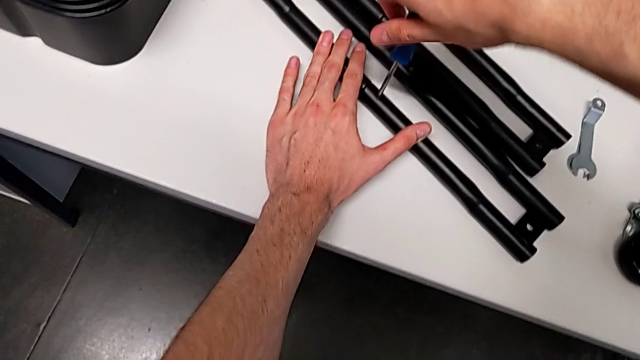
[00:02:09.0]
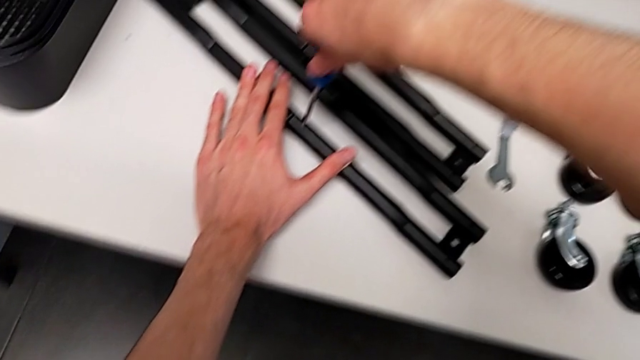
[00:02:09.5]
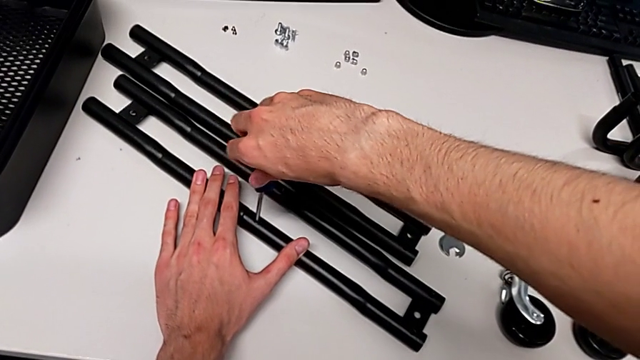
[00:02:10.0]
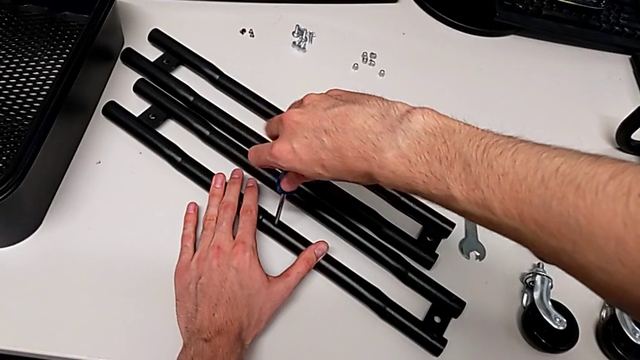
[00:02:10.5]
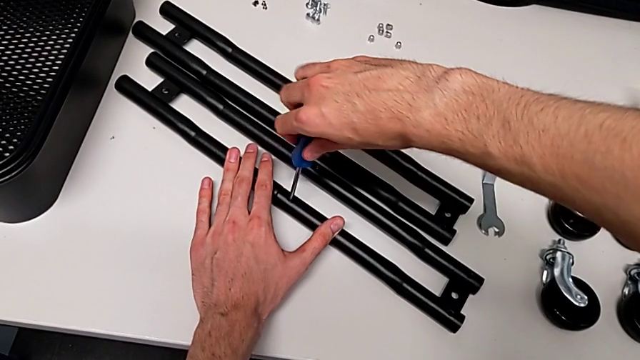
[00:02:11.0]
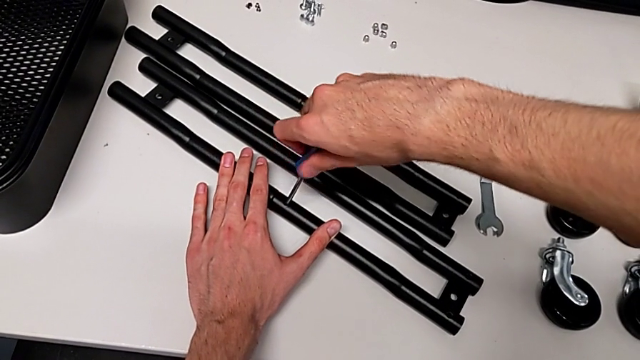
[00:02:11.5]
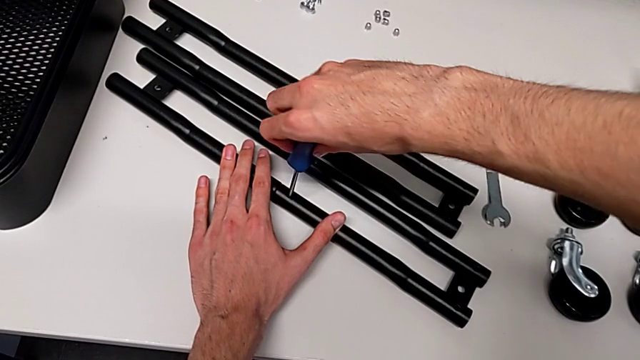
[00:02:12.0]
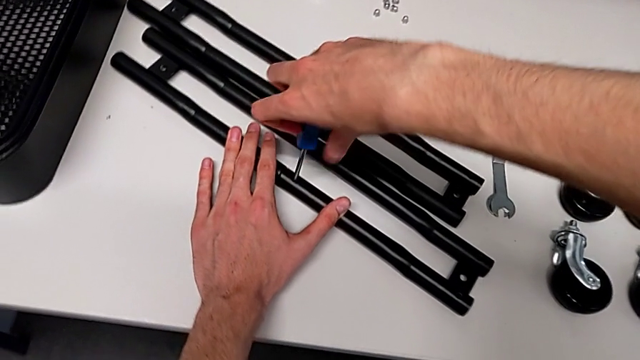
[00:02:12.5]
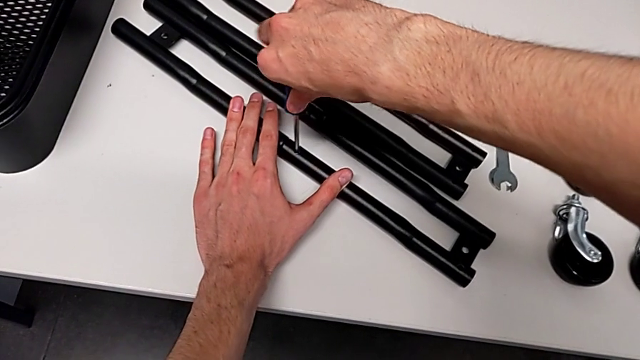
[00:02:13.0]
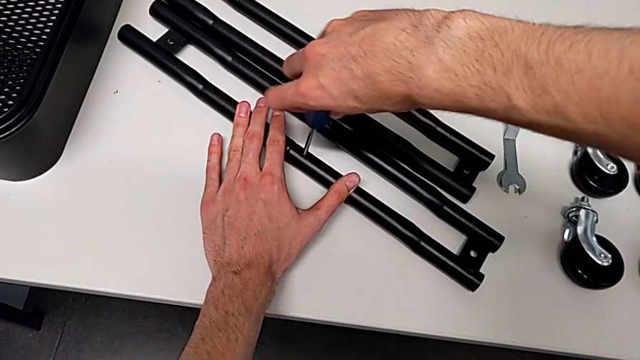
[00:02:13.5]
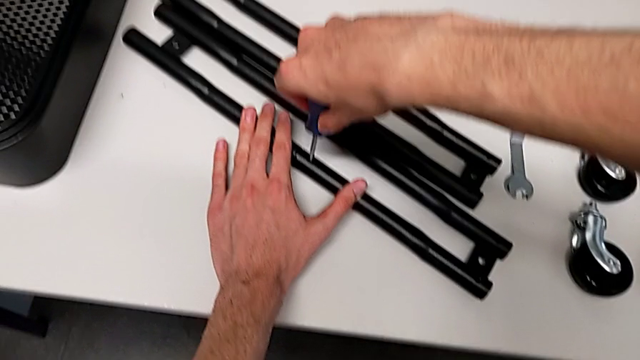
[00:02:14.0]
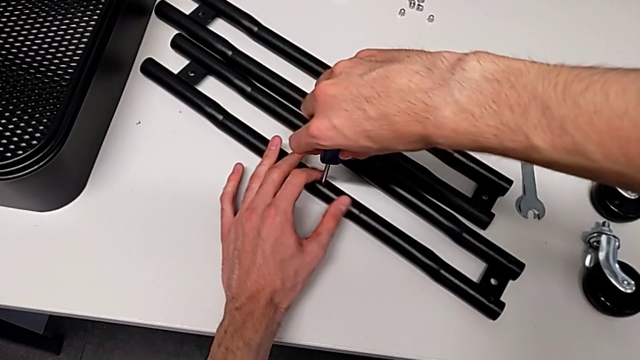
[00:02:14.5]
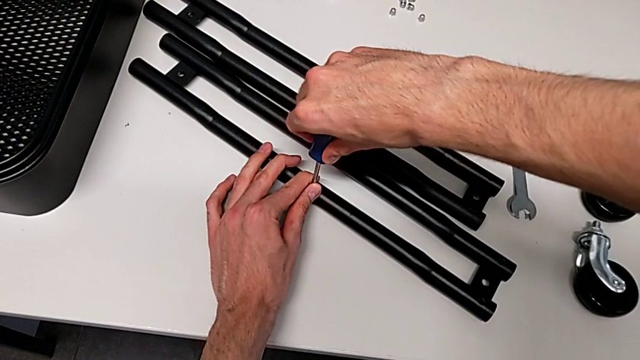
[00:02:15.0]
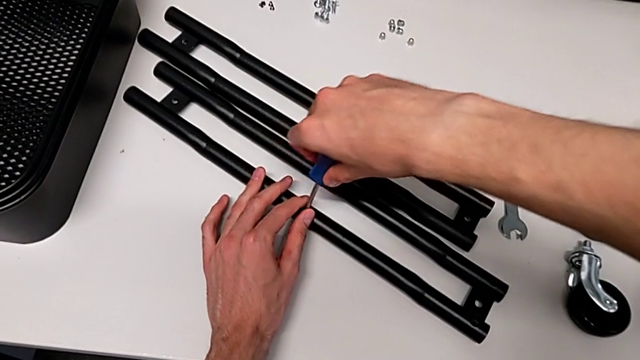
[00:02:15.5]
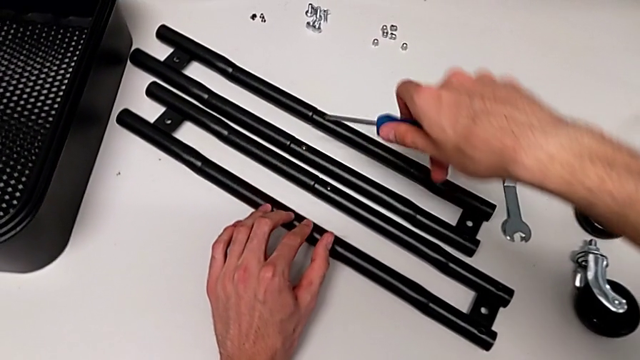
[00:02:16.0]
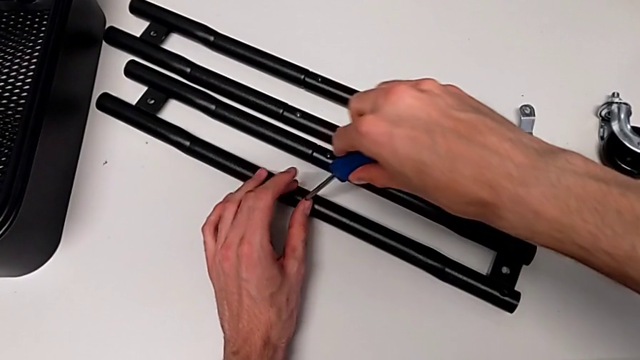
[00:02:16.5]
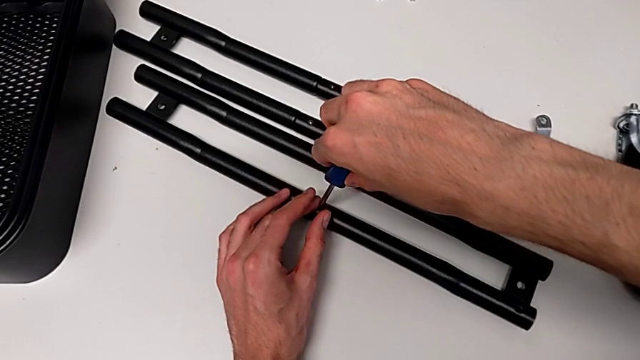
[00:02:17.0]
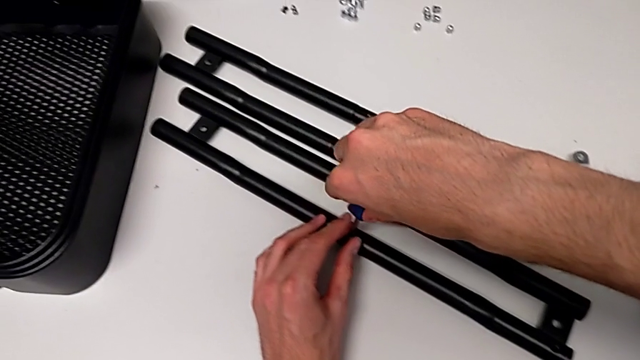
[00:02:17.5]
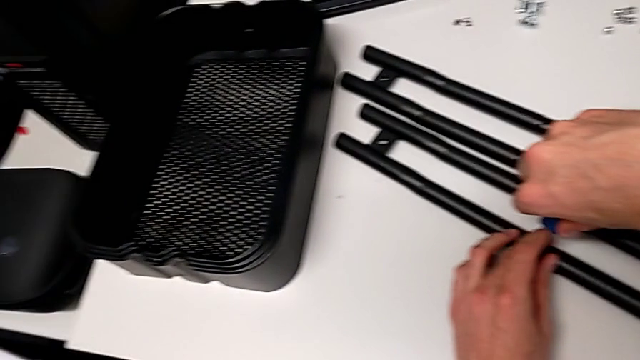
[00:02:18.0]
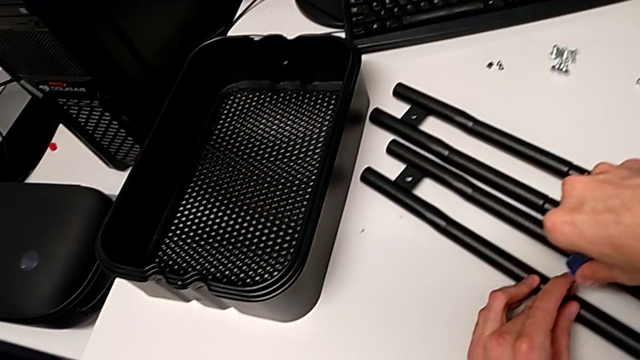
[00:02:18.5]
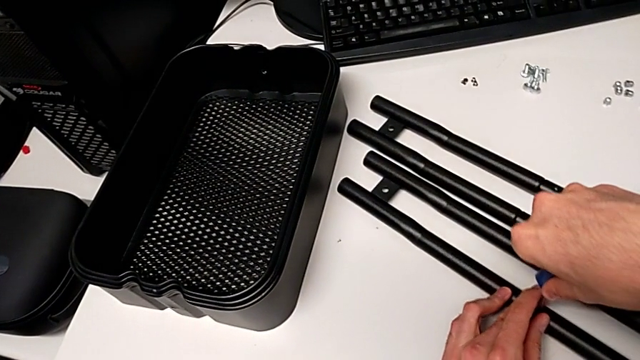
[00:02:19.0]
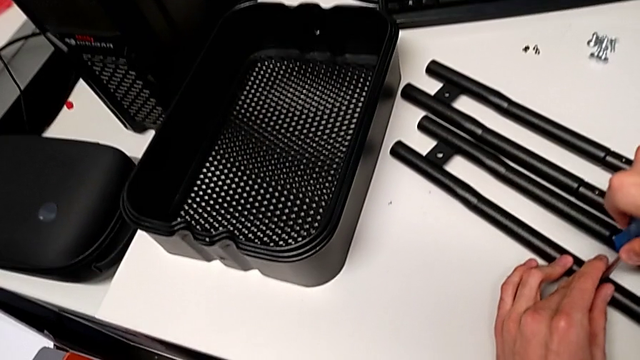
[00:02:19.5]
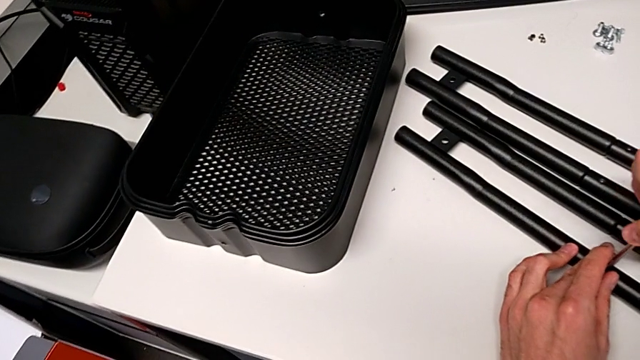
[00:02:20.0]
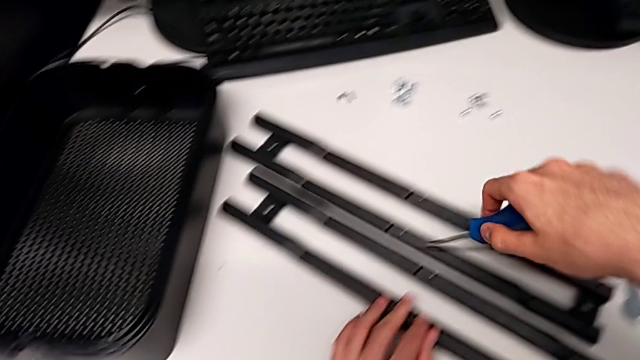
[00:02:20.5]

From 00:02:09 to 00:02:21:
The camera wearer is assembling the side bars. They keep screwing the fourth screw.

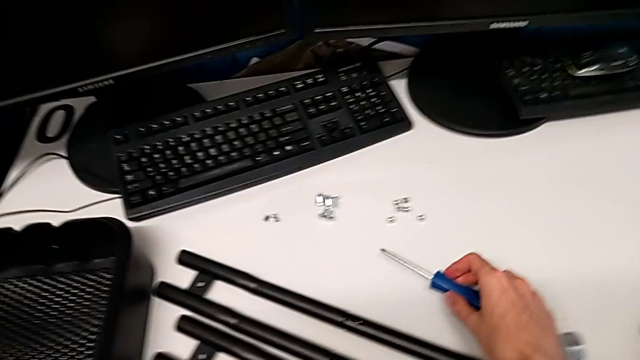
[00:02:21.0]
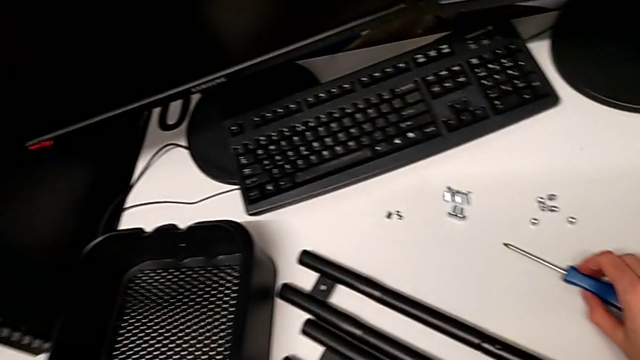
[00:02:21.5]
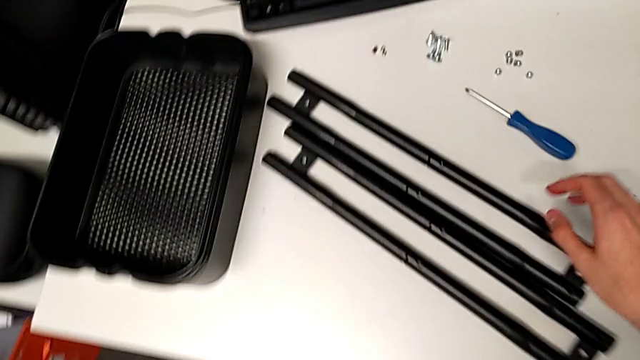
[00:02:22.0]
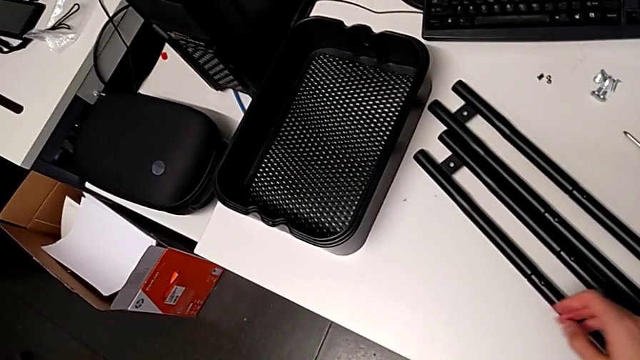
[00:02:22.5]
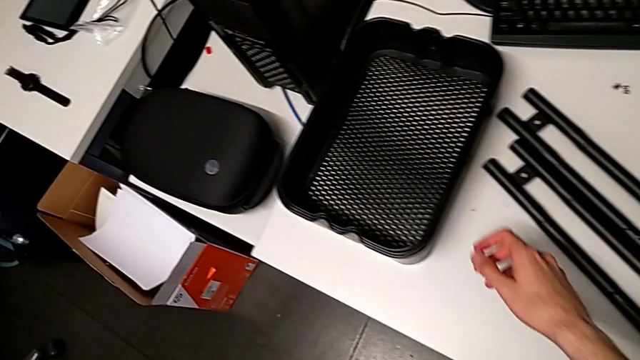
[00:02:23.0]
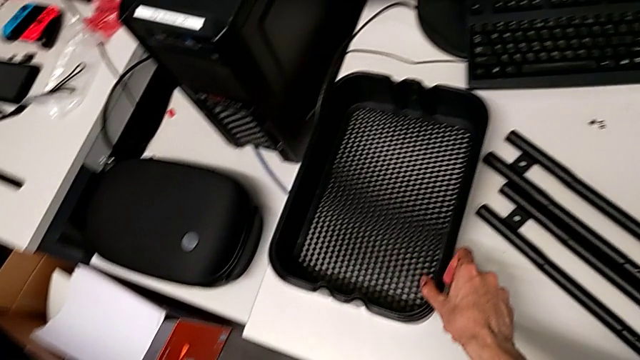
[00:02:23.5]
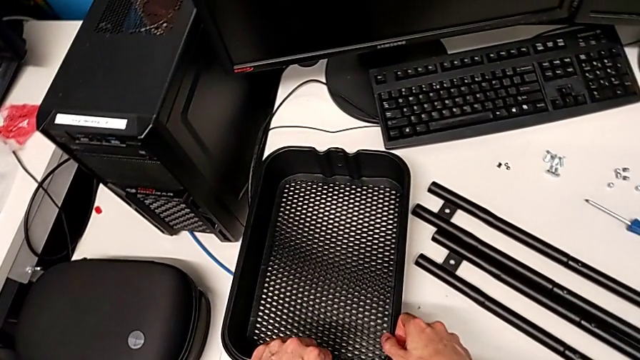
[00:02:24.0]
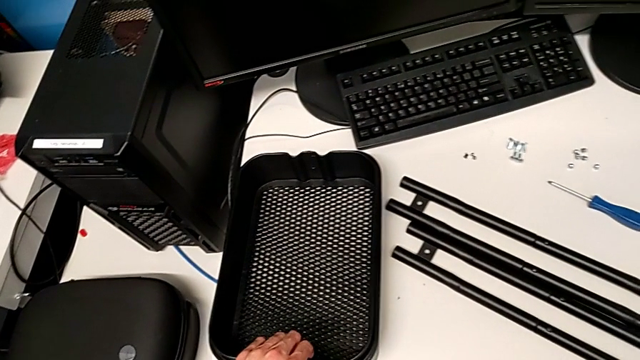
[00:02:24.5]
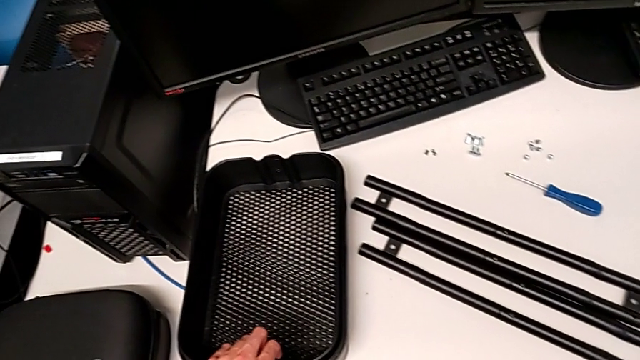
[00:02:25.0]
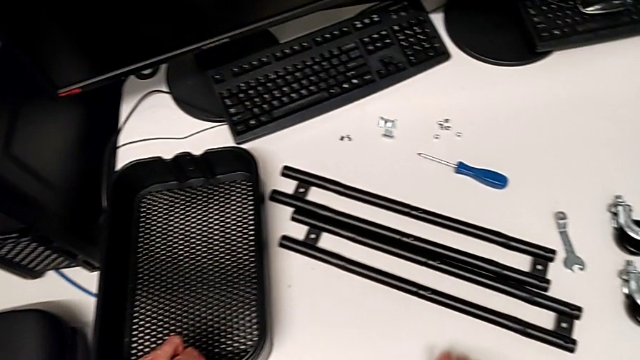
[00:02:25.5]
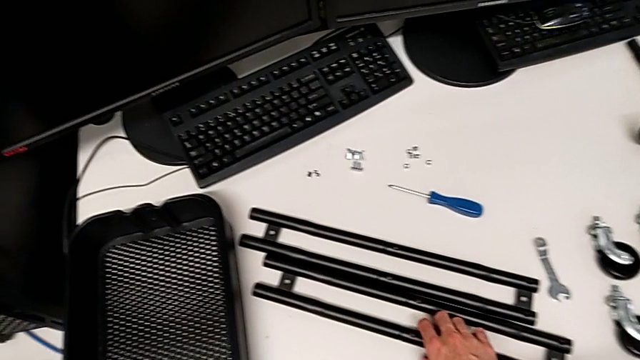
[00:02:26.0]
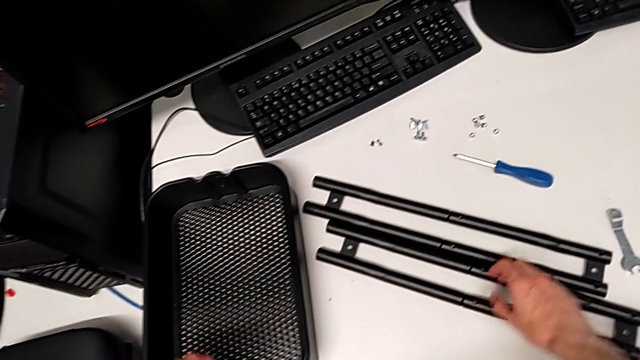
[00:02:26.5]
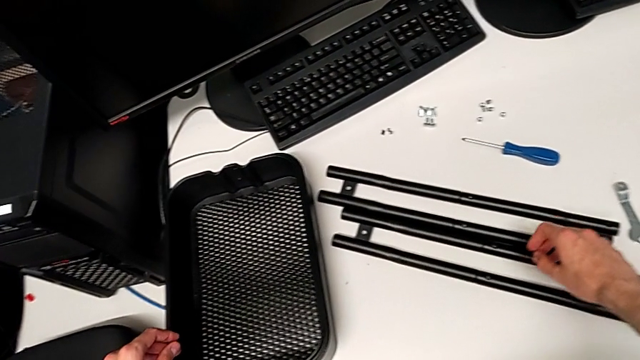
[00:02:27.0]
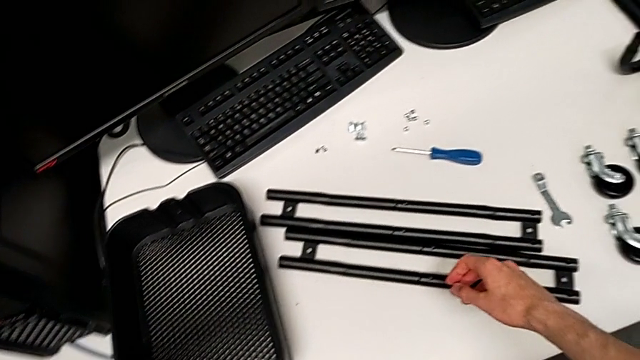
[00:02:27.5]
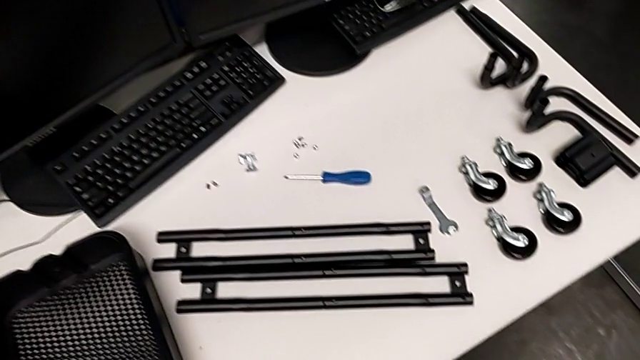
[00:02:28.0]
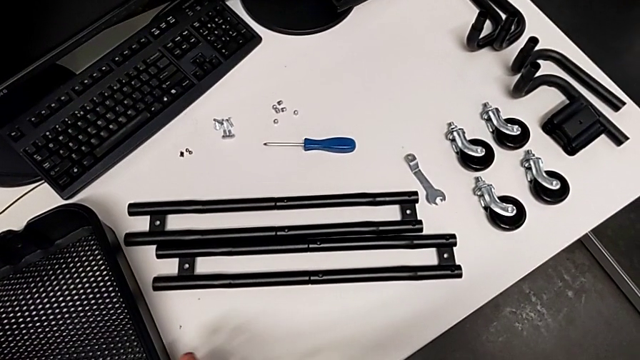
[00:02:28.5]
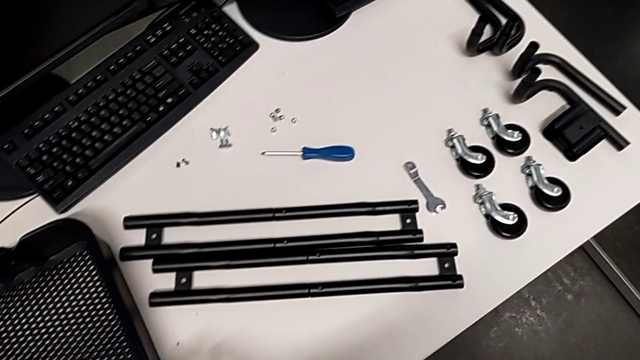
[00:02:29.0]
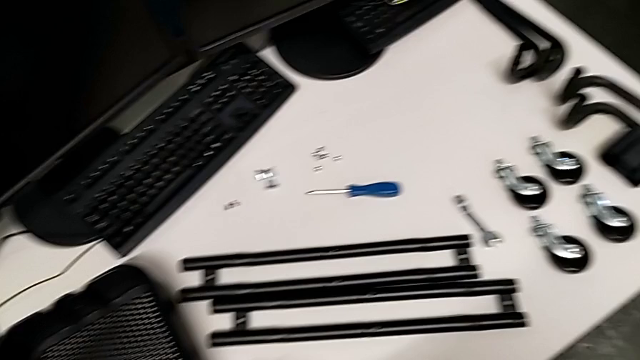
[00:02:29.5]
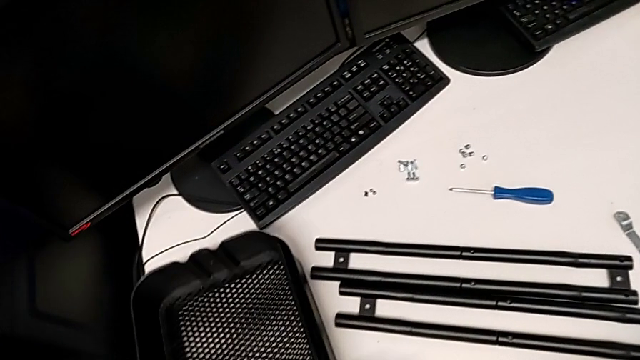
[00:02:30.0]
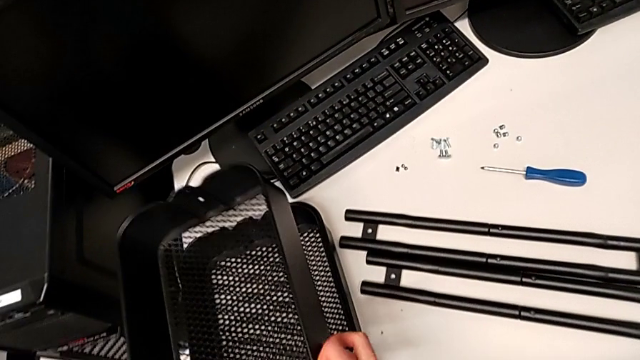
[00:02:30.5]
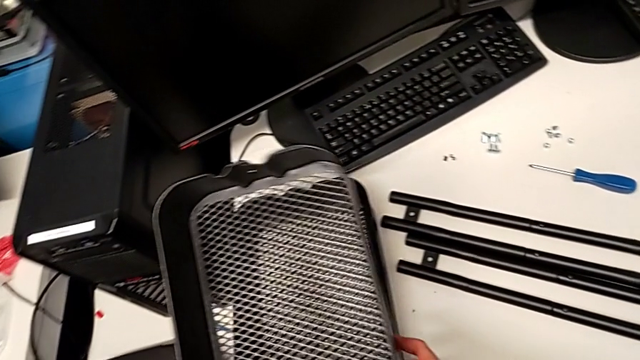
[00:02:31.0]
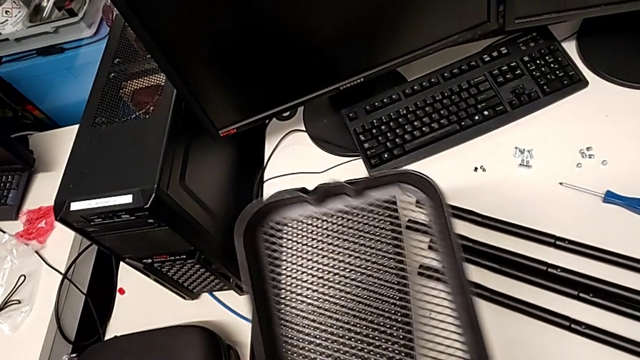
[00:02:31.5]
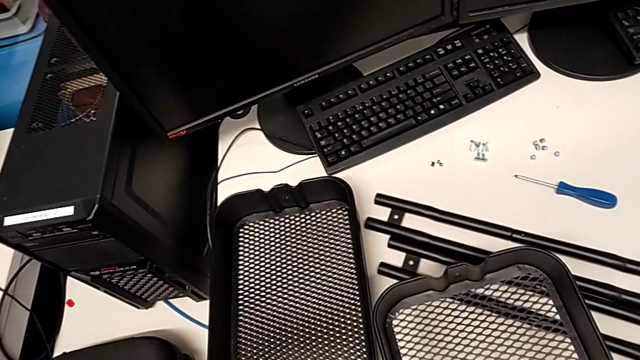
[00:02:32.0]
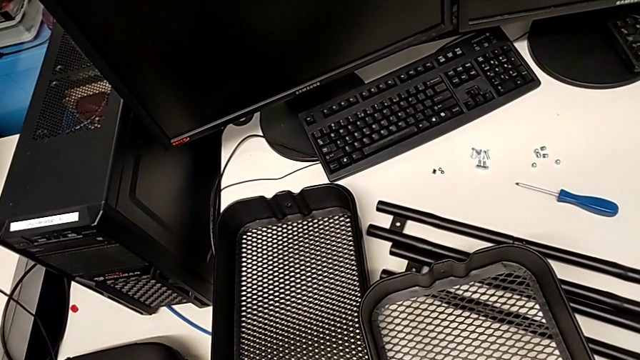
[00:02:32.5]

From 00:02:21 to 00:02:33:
The camera wearer is inspecting the pieces of the rolling cart.
